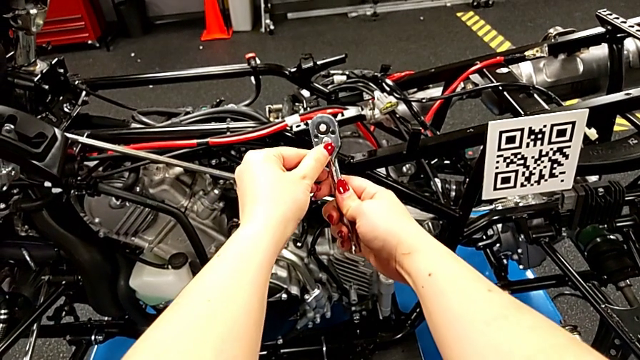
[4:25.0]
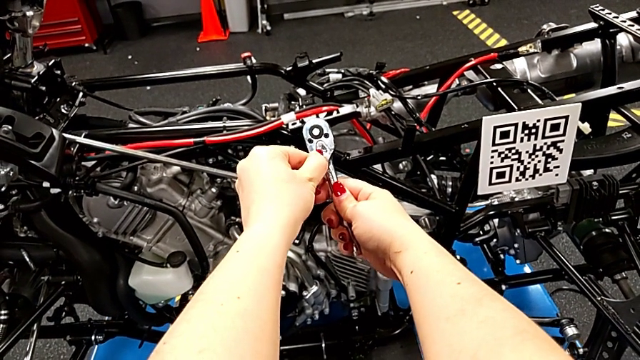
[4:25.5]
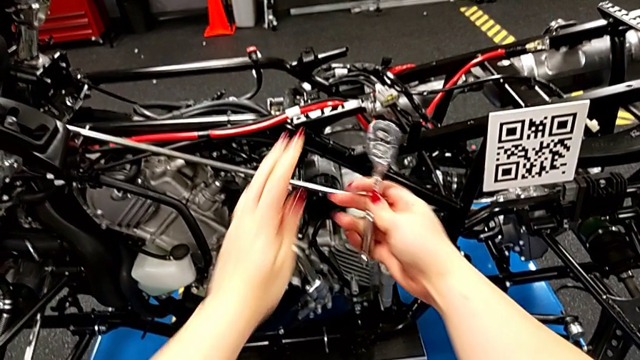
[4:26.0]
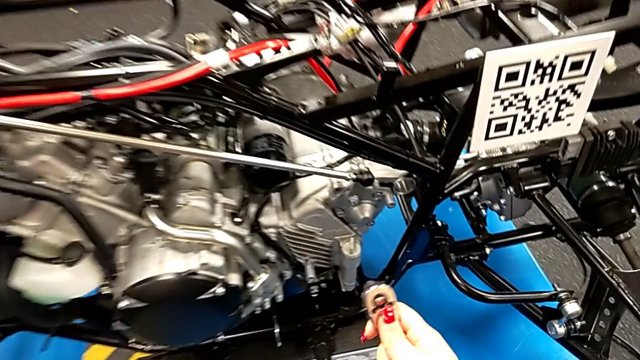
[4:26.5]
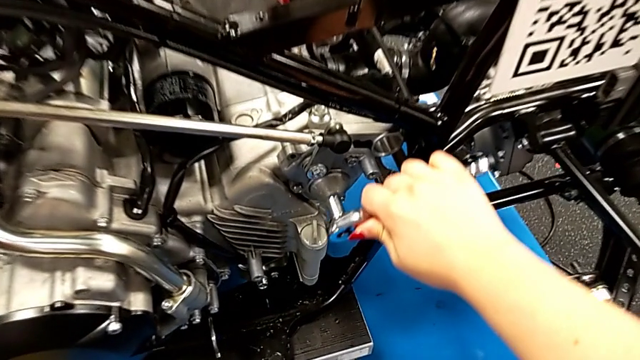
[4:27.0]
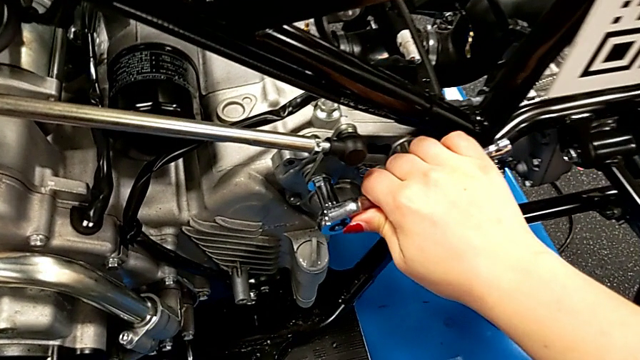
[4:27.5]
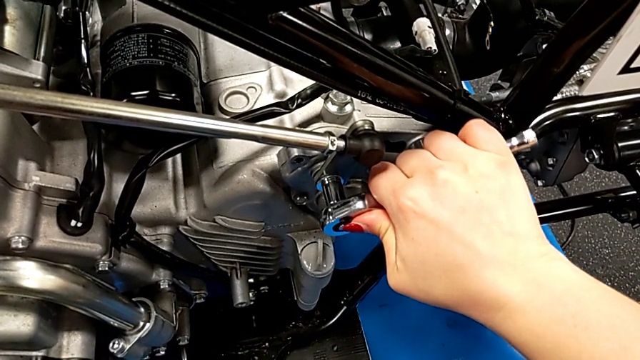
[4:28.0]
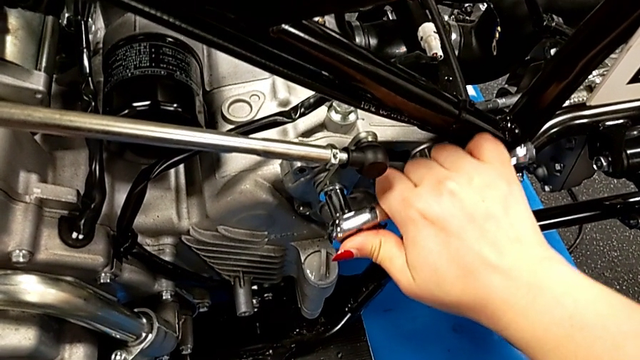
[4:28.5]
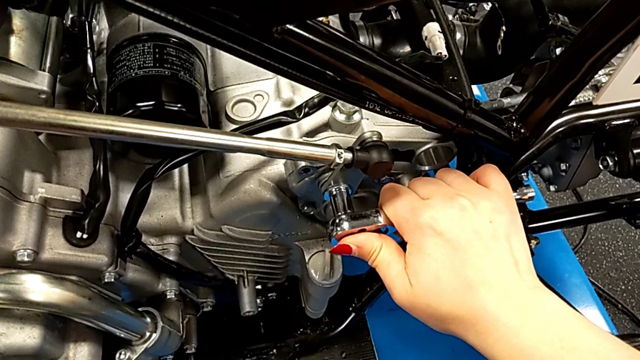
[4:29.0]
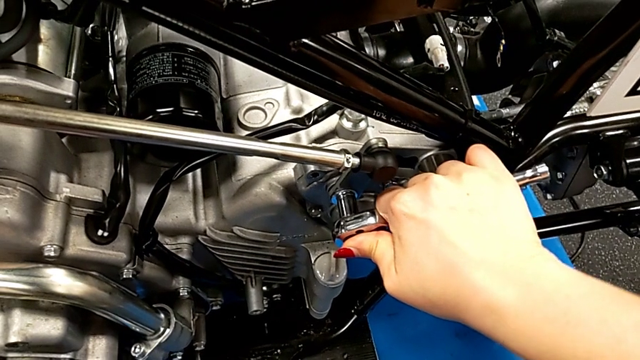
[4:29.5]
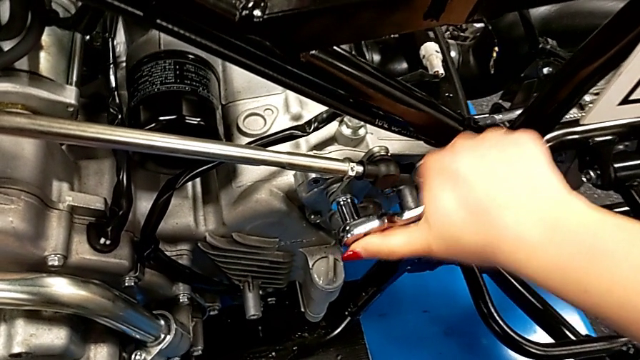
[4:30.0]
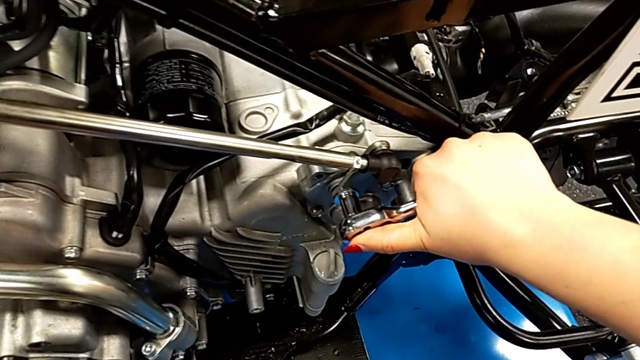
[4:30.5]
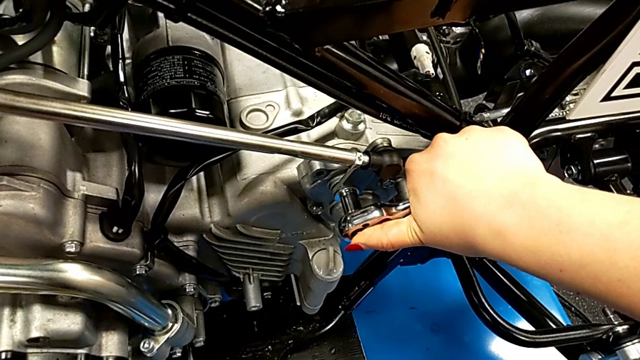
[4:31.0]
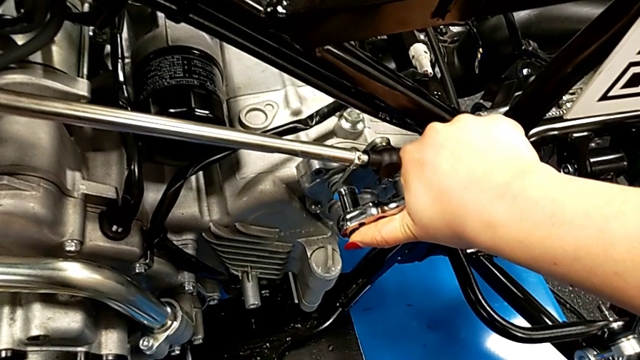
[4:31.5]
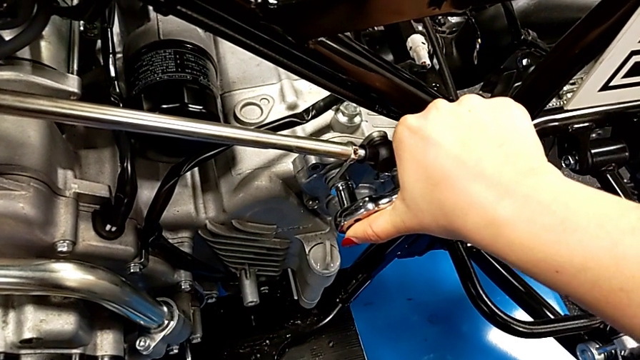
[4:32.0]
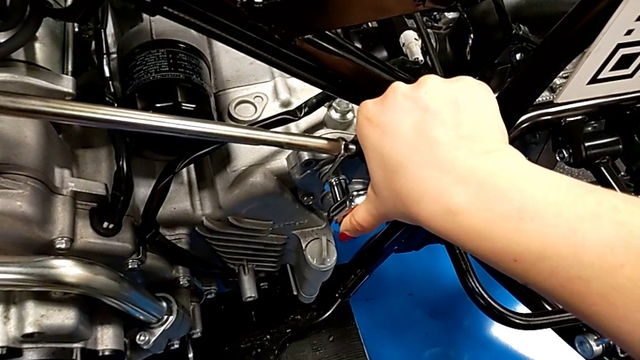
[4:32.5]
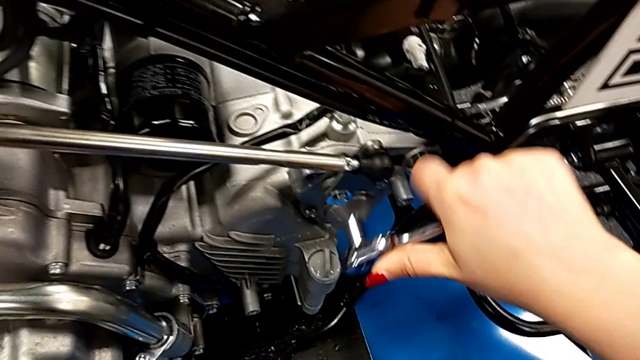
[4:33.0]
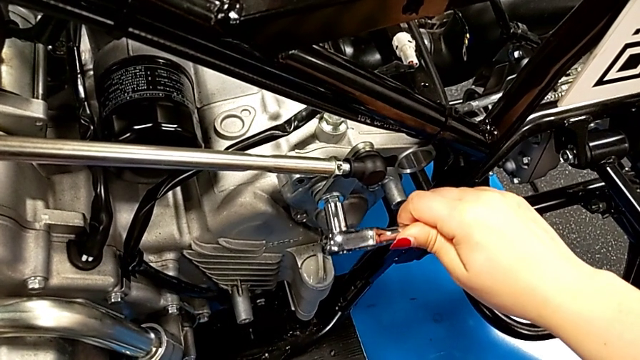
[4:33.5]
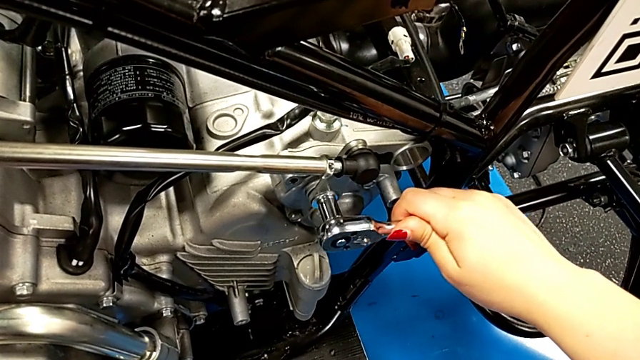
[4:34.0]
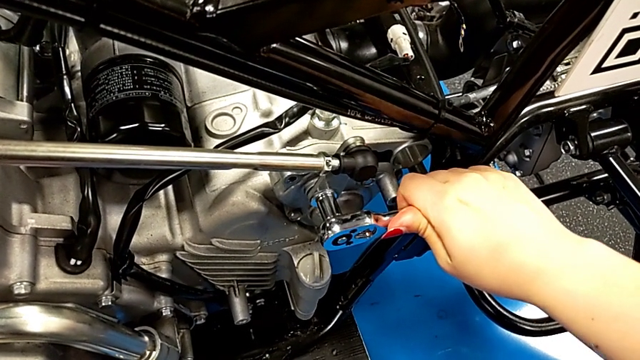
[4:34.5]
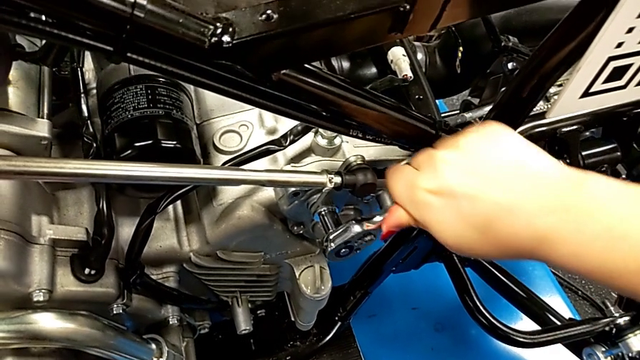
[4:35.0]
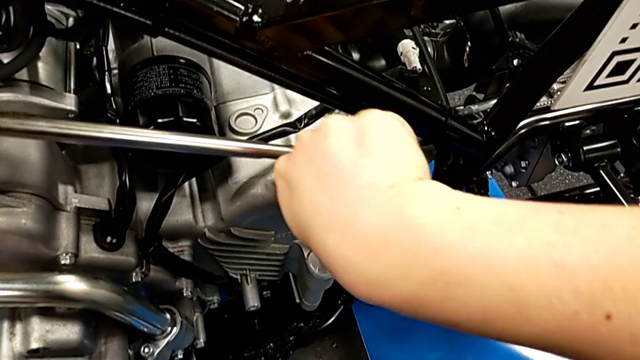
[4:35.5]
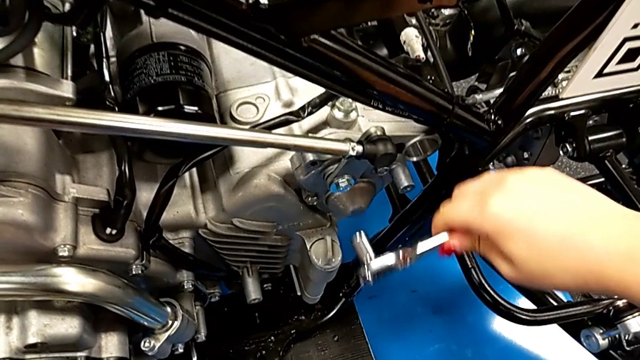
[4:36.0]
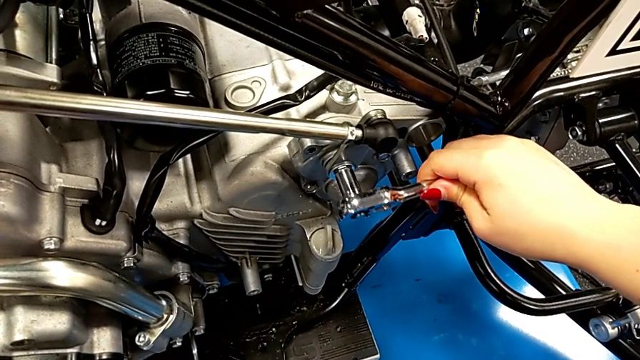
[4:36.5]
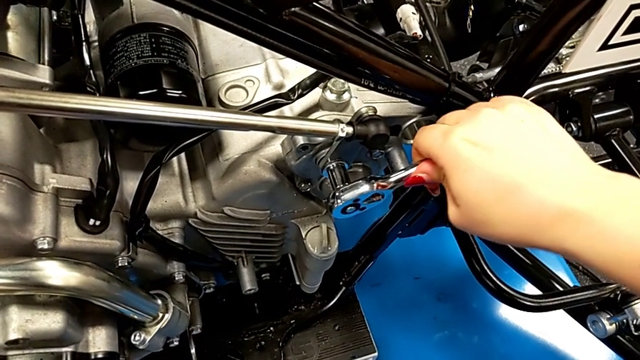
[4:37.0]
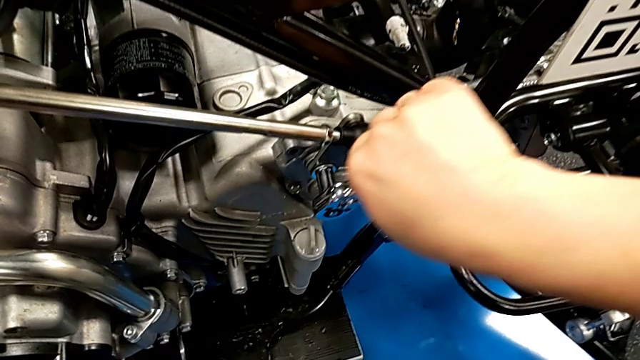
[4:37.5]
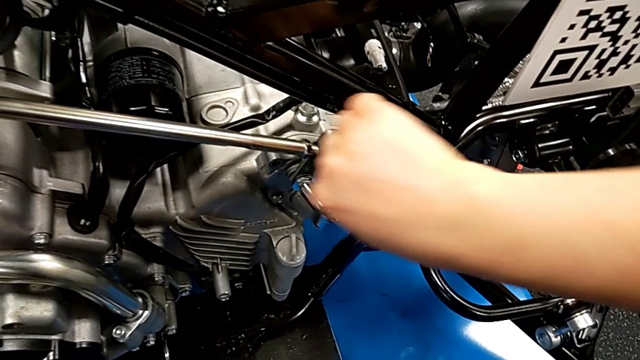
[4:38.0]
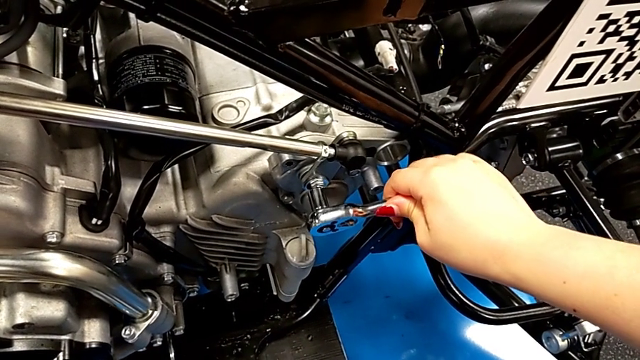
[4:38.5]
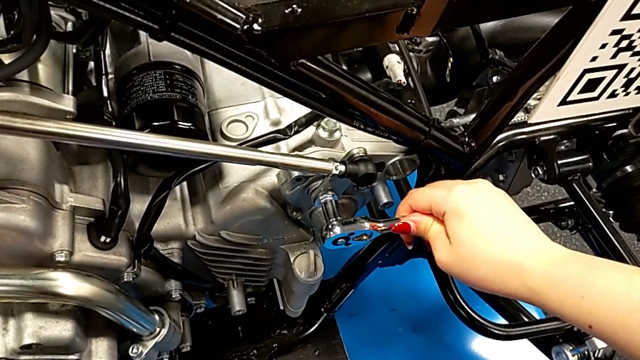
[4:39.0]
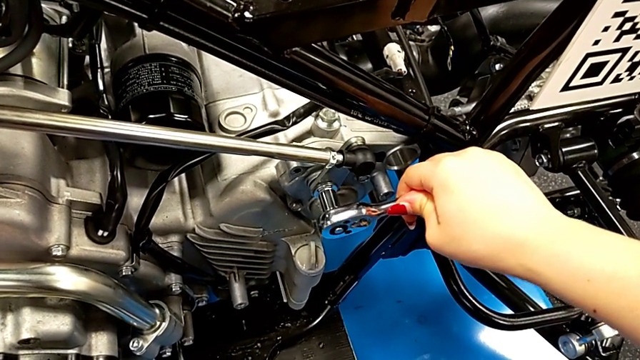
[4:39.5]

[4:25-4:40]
The camera wearer is unscrewing the screw with the ratchet. They slide the ratchet adjuster, insert the ratchet, wrongly screw the bolt and begin to unscrew it.

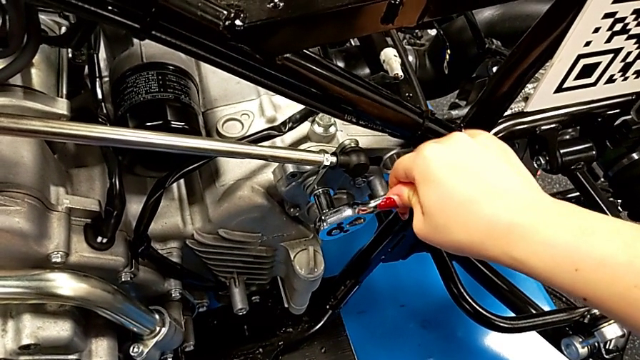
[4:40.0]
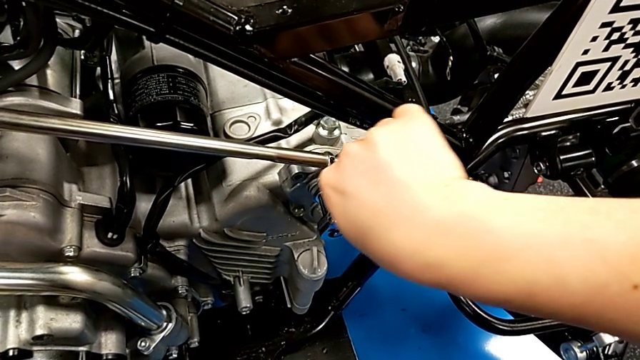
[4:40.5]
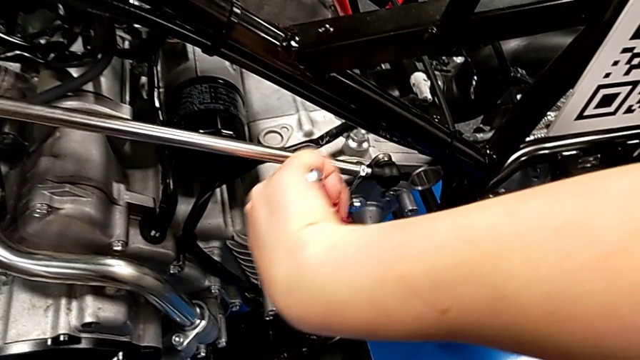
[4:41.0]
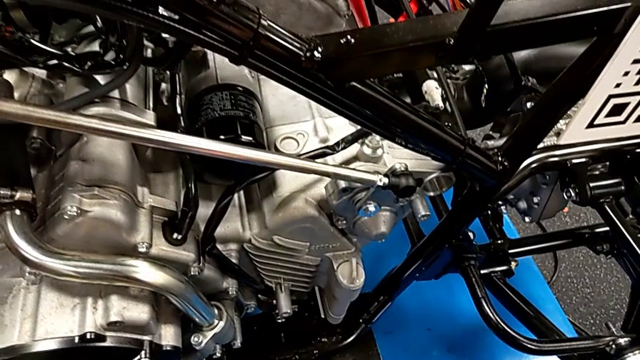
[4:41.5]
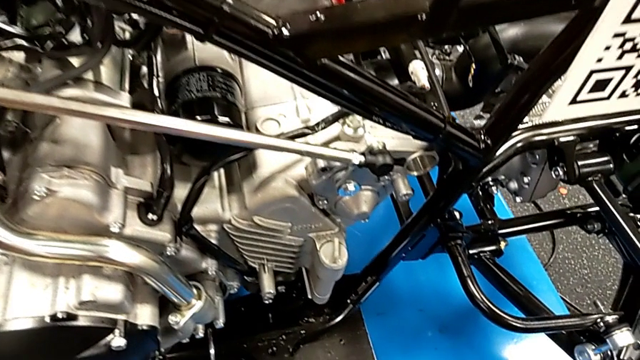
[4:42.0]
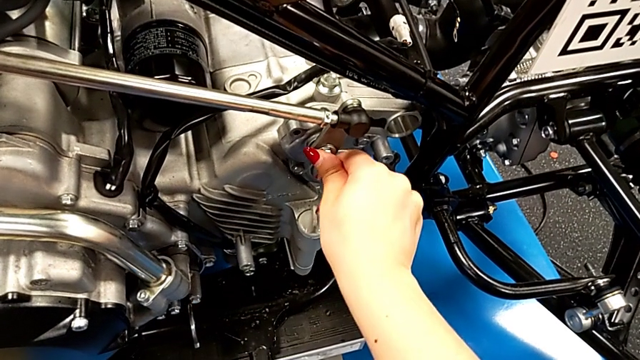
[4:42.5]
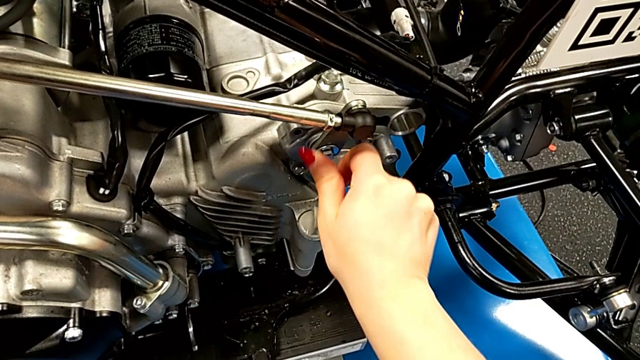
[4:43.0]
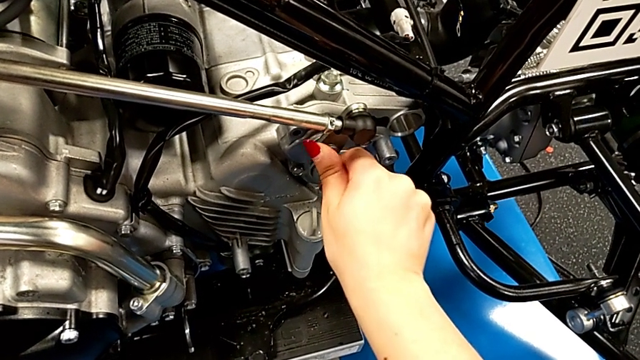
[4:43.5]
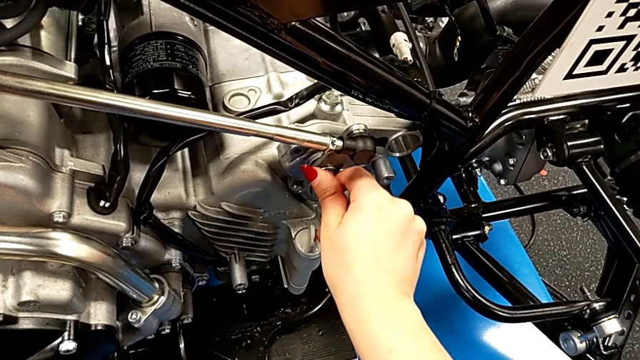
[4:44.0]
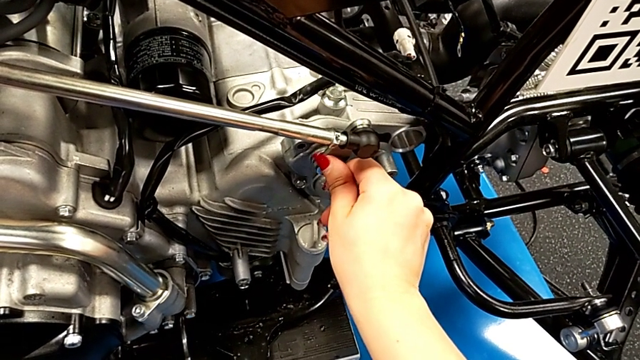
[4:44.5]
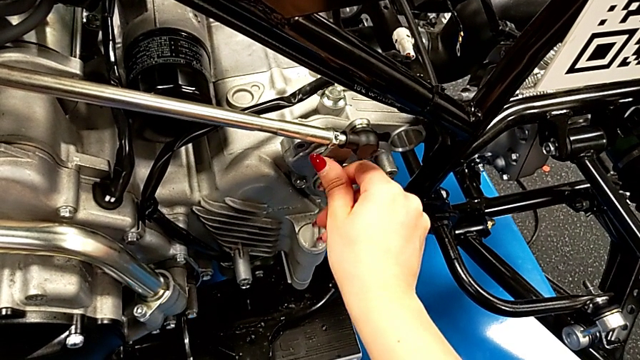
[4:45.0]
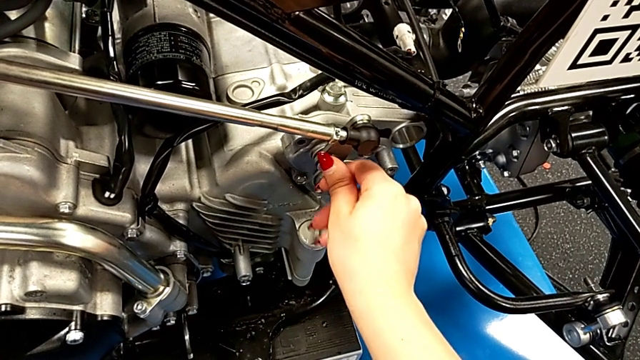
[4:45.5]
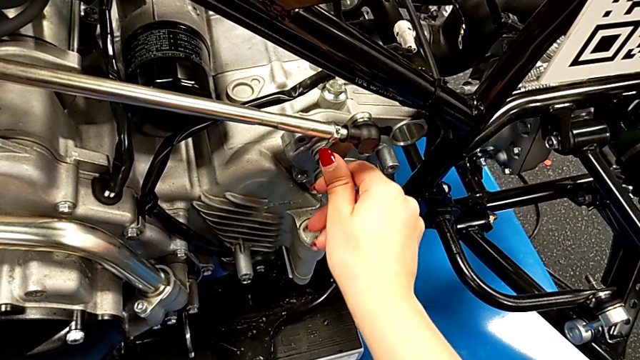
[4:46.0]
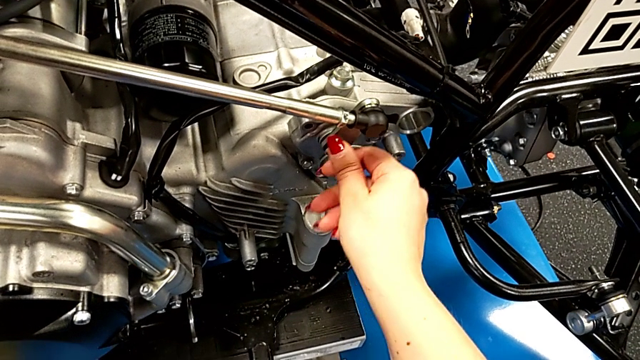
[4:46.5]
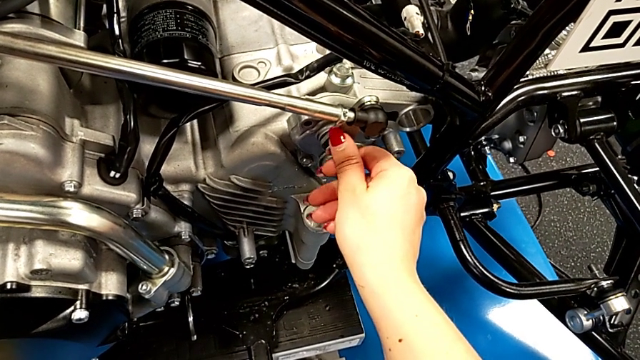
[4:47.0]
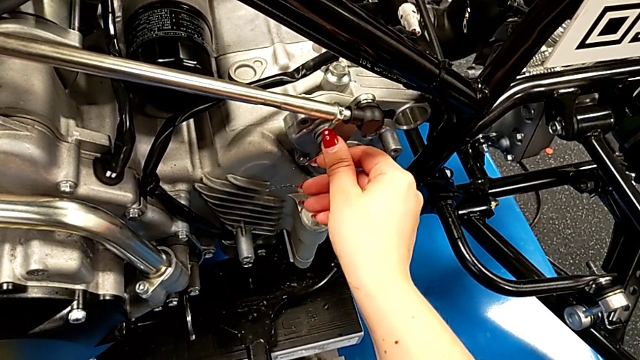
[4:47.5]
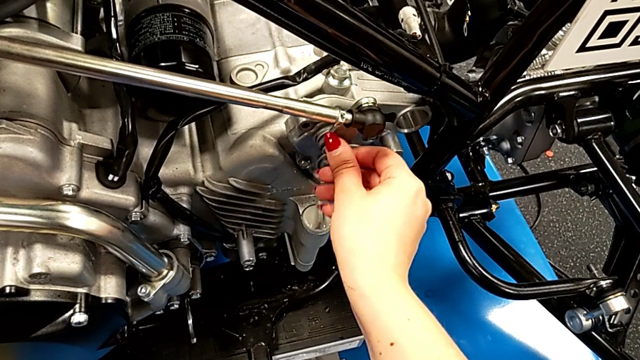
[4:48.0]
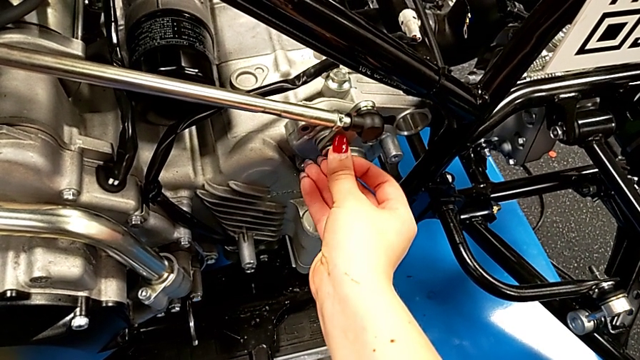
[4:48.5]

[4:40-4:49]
The camera wearer is unscrewing the screw with the ratchet. They withdraw the ratchet and begin to unscrew the bolt.
